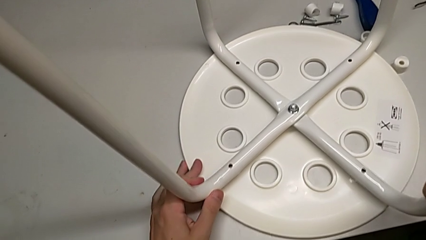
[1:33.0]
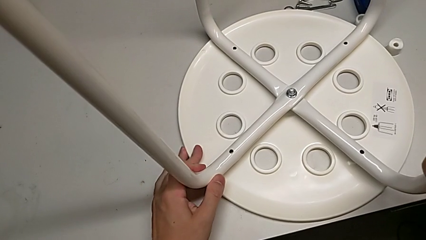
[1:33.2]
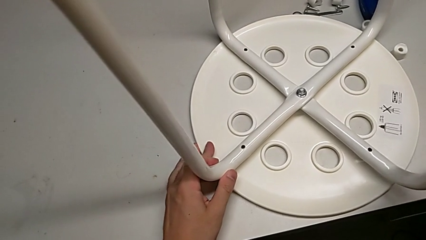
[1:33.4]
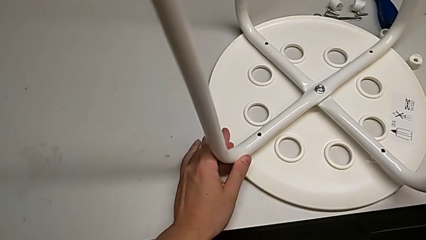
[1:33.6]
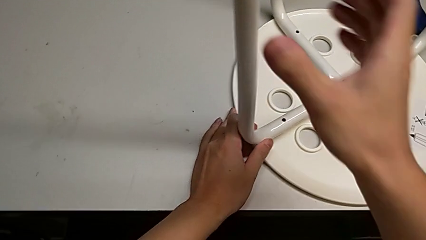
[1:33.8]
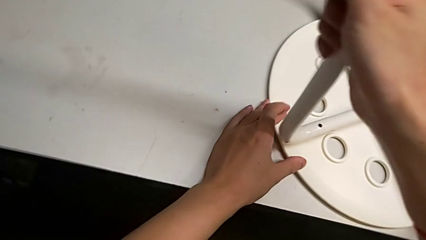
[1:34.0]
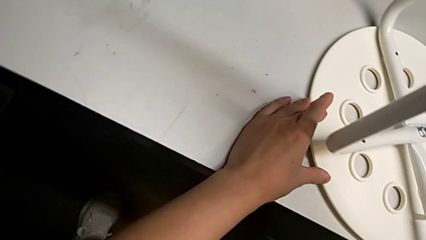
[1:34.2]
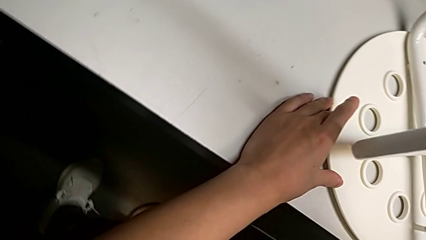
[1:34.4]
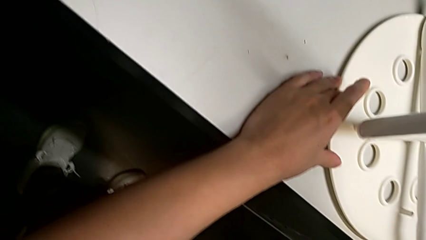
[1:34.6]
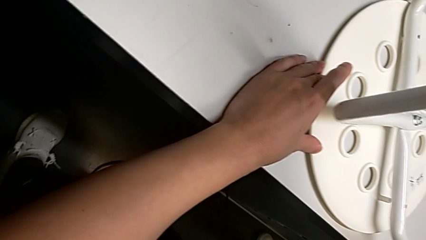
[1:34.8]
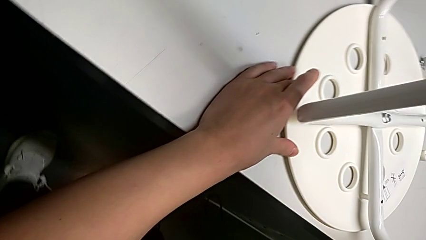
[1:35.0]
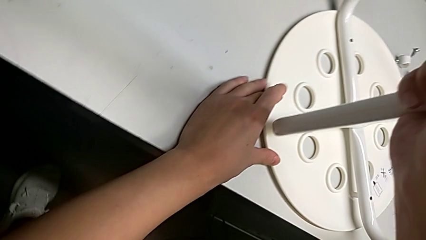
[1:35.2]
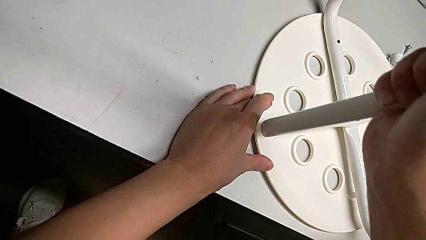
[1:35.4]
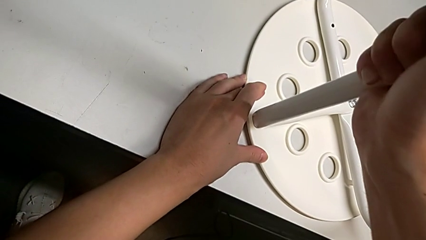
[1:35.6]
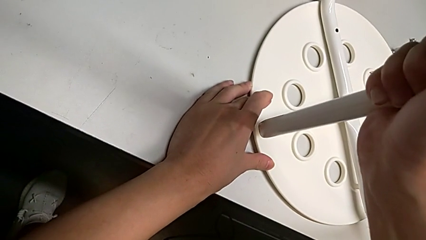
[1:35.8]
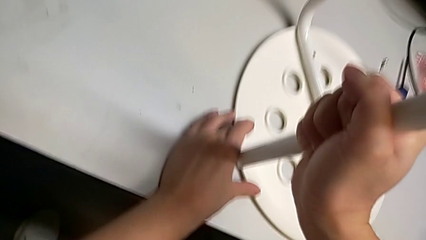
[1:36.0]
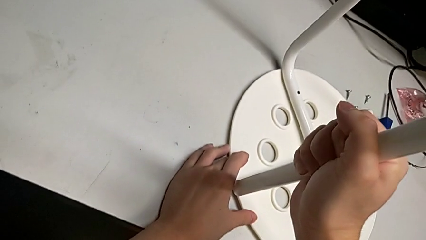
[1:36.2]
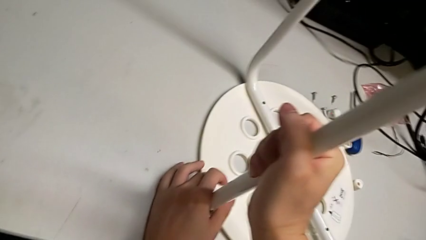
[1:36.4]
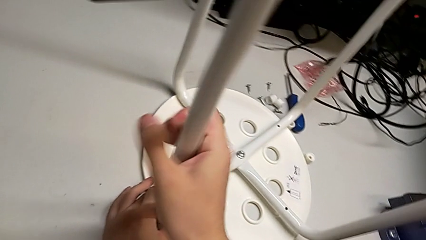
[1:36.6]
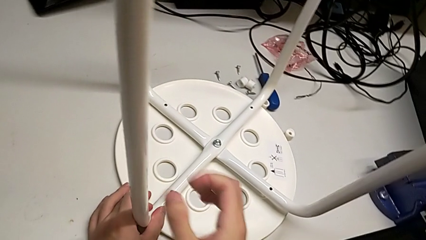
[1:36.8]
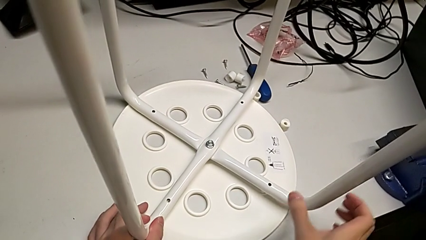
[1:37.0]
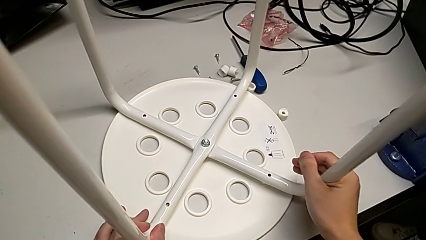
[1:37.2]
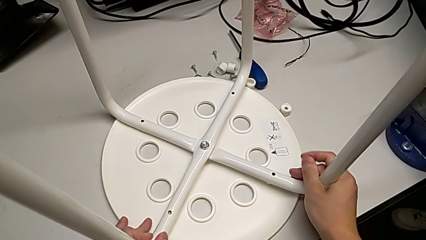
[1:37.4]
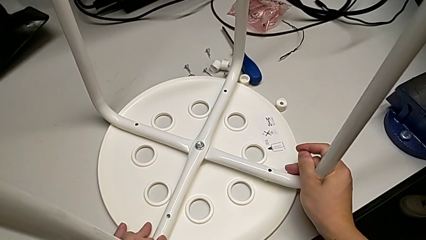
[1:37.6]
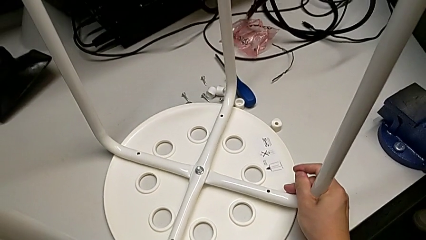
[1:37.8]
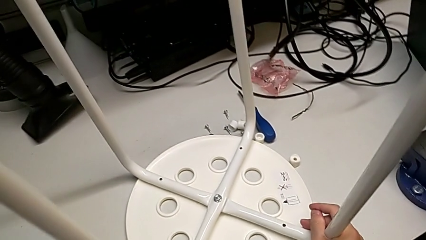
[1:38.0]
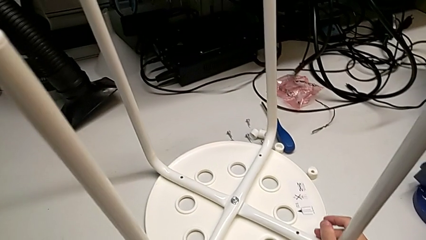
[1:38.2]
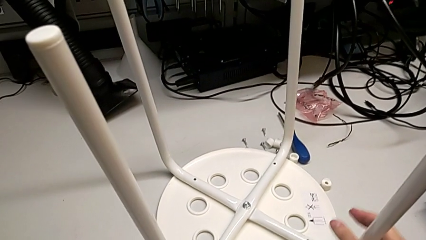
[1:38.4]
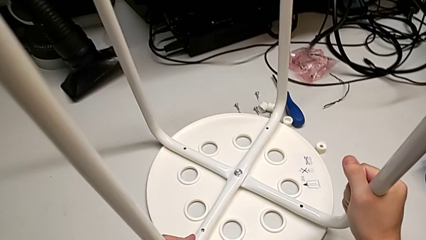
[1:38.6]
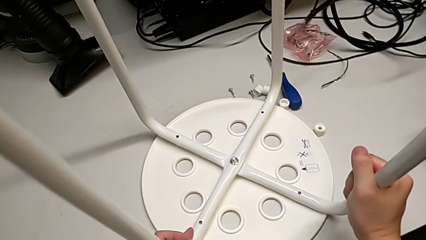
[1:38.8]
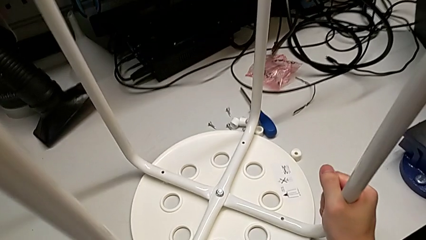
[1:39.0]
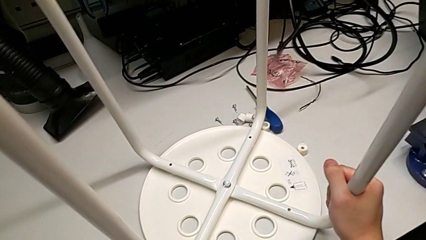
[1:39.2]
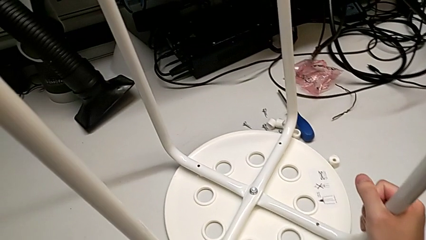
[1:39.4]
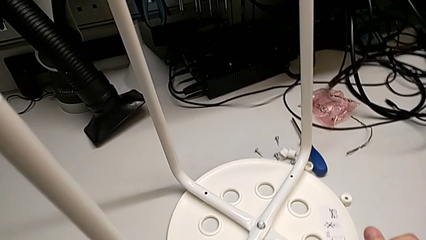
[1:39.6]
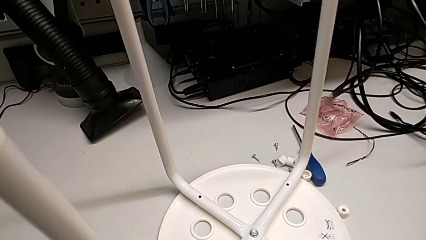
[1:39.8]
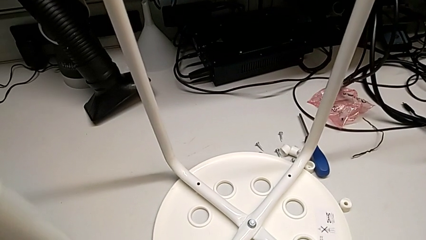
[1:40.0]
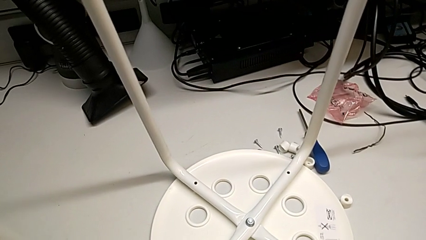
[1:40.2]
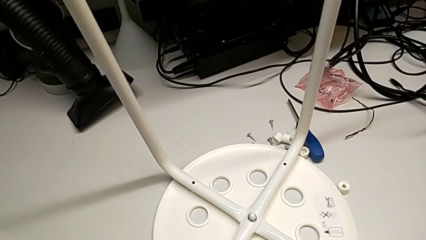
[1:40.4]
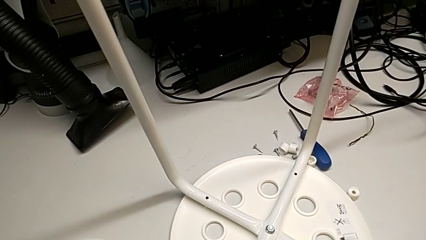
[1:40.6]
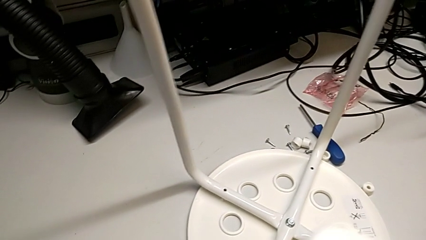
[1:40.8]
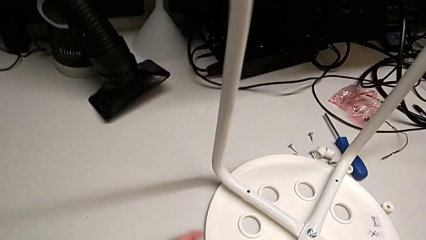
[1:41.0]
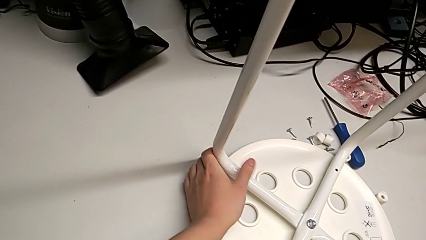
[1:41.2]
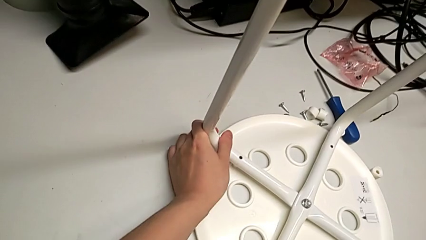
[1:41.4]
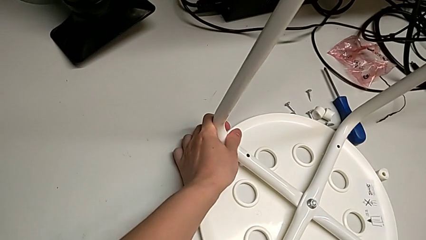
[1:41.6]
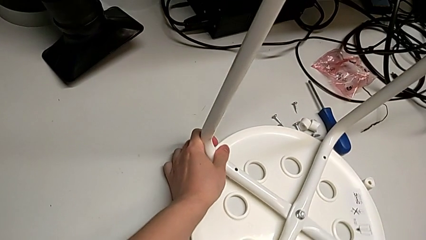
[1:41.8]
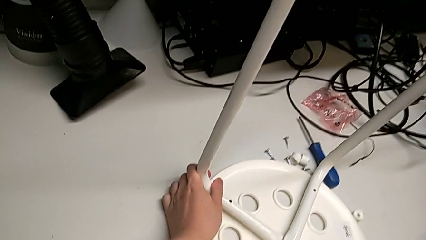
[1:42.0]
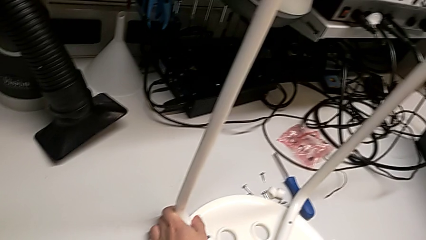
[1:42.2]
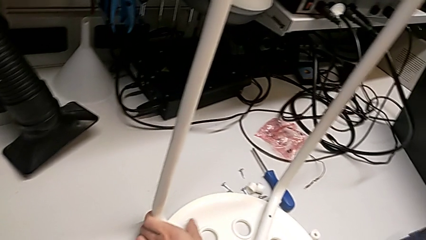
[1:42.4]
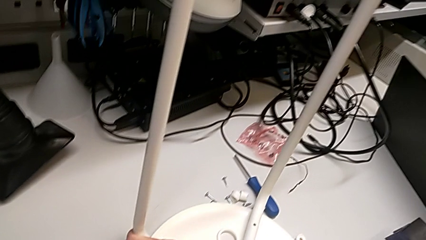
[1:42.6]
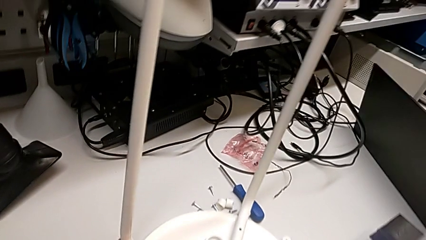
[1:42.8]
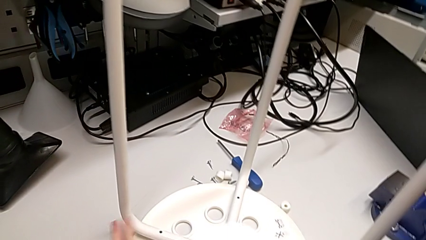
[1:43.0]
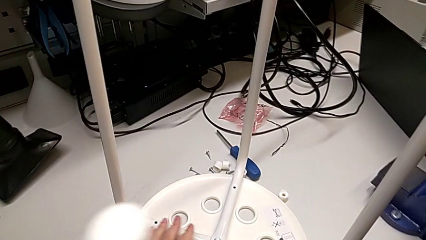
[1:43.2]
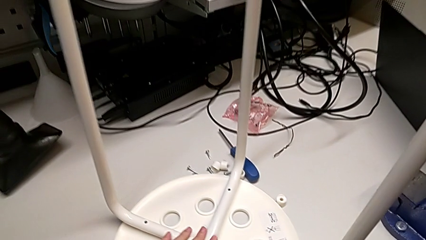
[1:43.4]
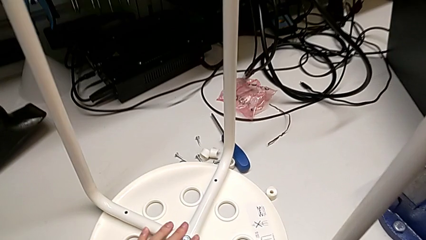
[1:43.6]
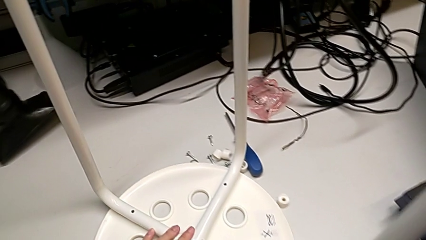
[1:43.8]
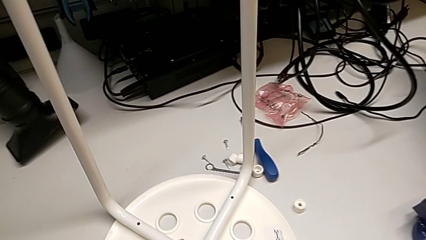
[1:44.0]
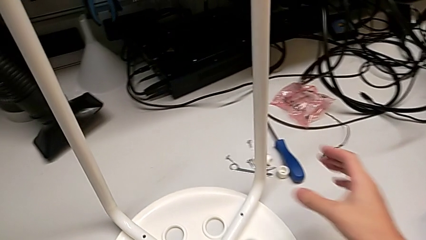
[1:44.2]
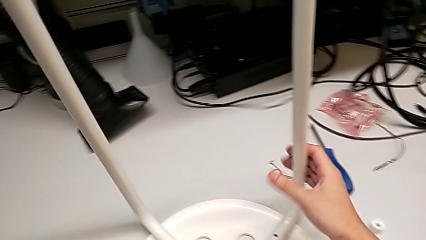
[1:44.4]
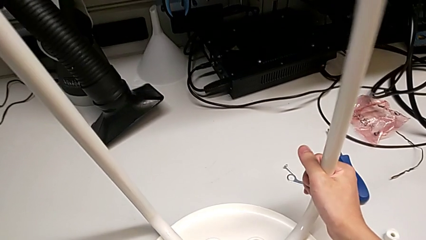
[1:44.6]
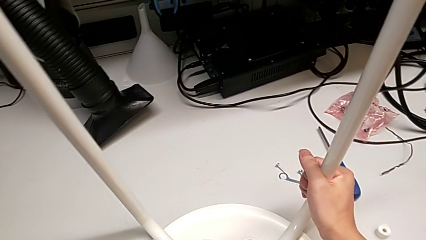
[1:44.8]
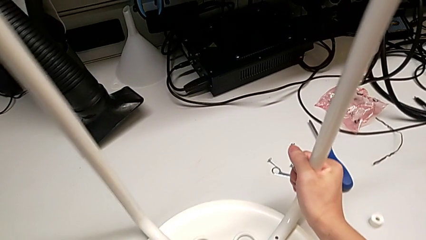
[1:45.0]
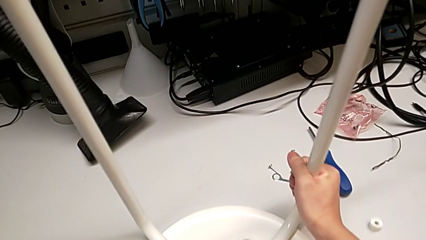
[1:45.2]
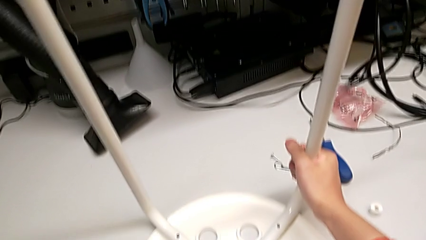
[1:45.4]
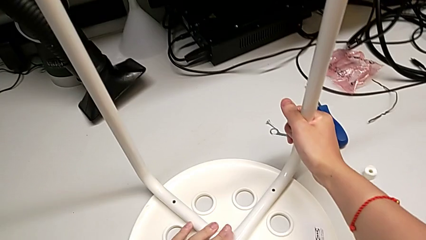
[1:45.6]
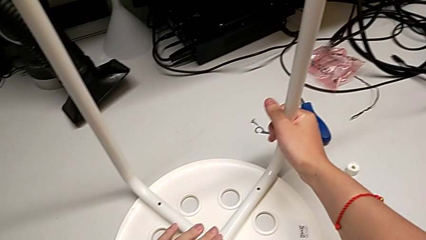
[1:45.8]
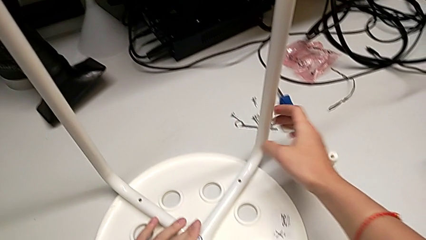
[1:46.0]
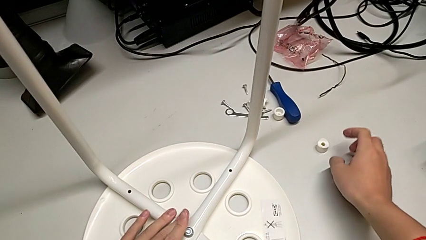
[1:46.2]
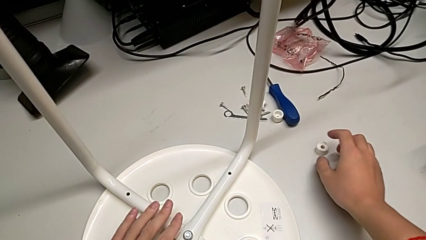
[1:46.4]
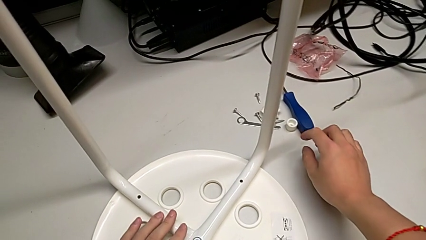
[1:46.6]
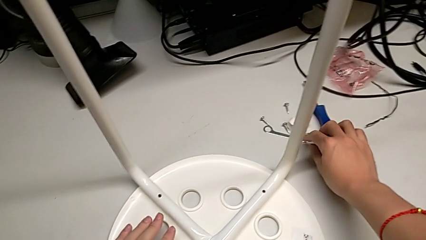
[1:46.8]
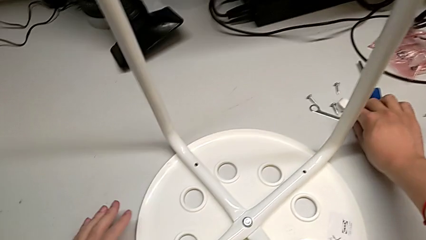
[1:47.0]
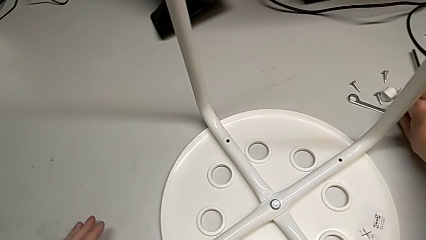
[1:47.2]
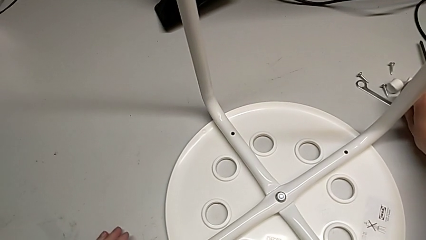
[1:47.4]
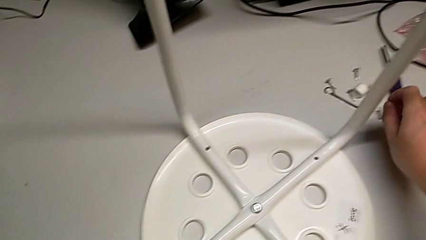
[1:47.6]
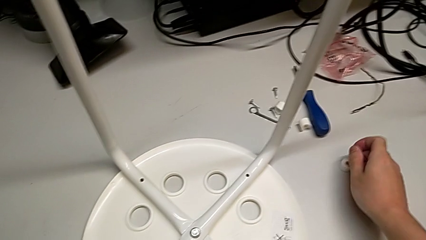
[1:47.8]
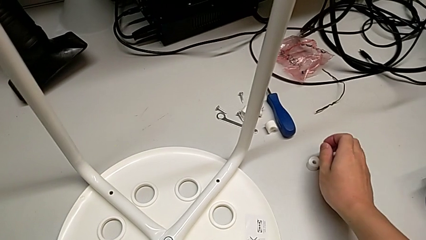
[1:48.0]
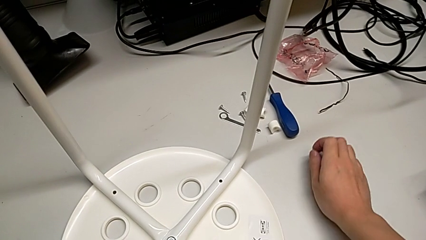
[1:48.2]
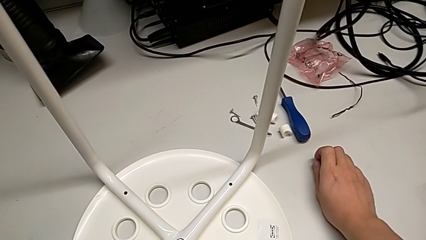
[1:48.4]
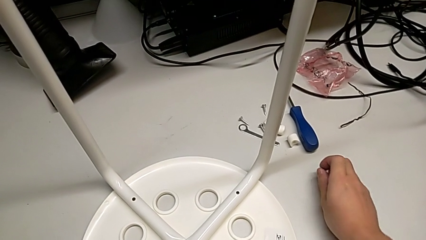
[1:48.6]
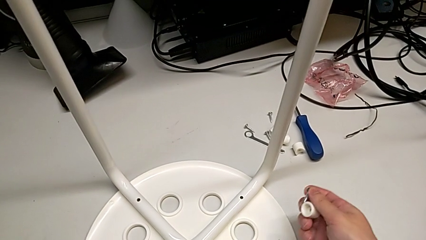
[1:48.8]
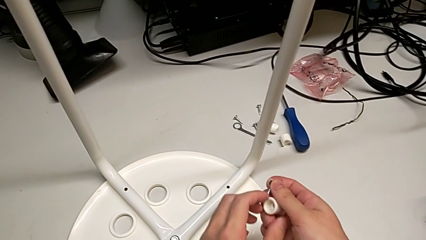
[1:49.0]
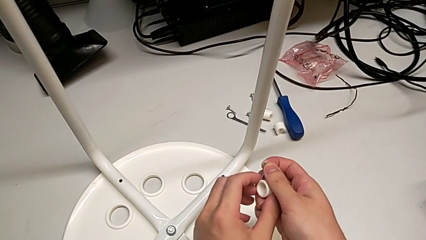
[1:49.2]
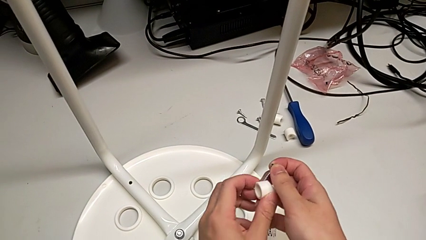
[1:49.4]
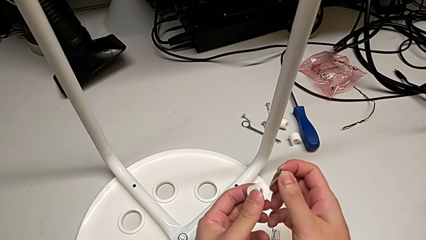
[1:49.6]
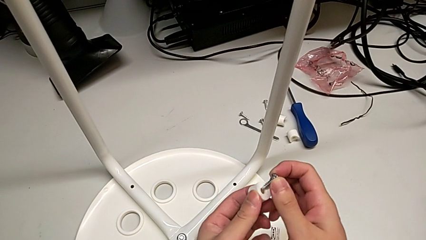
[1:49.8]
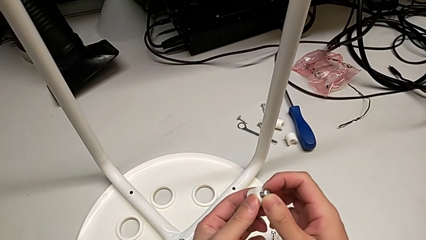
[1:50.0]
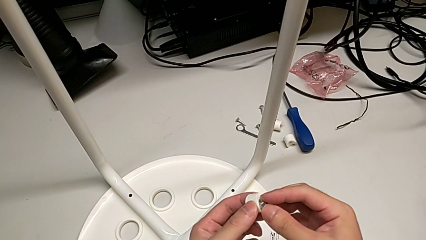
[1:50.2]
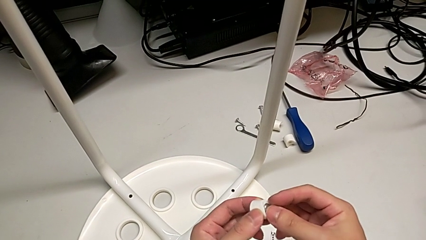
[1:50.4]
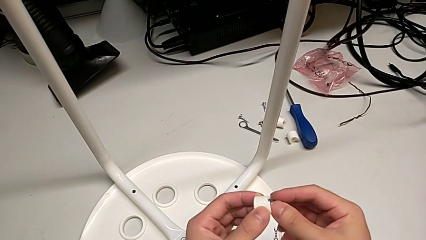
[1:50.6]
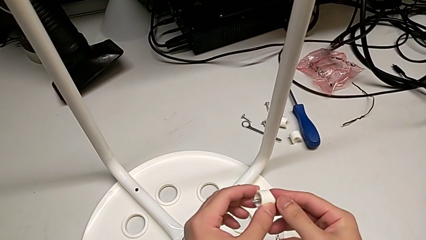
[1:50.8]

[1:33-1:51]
The camera wearer is assembling the seat. They keep aligning the leg, inspect the stool, slide it, inspect it, grab the screw, grab the washer and wrongly insert the screw.
